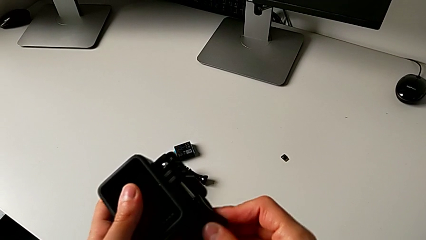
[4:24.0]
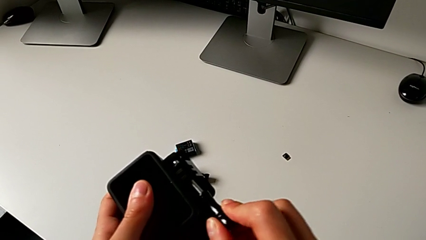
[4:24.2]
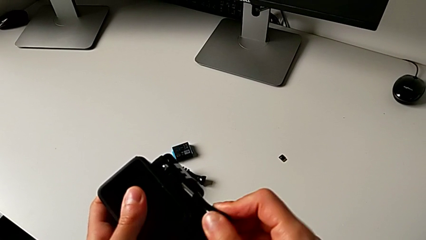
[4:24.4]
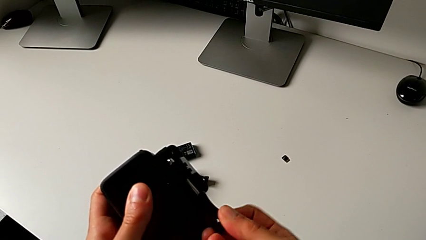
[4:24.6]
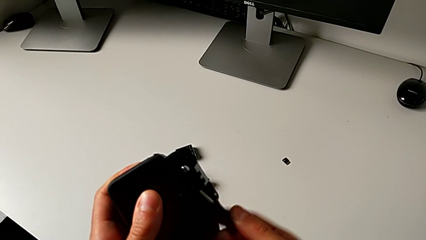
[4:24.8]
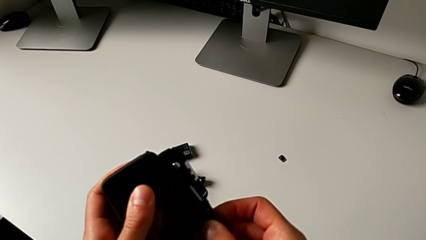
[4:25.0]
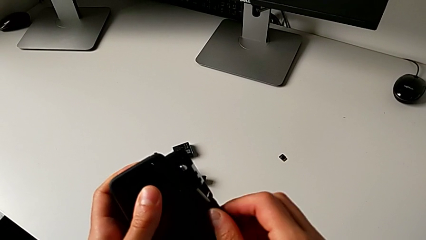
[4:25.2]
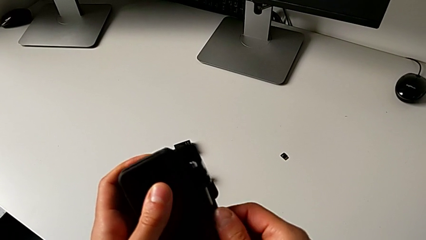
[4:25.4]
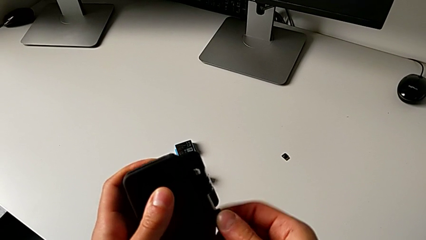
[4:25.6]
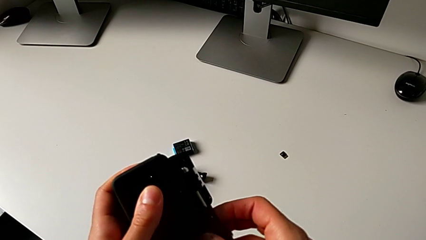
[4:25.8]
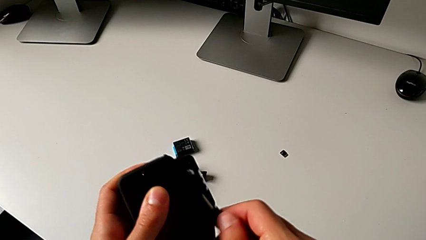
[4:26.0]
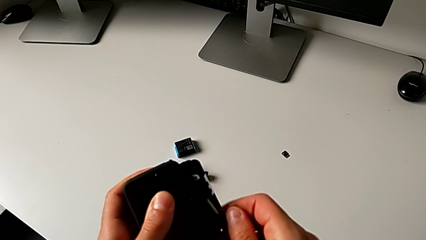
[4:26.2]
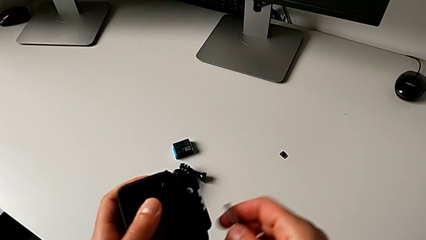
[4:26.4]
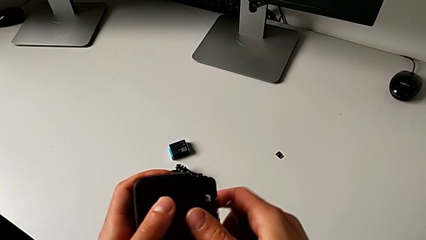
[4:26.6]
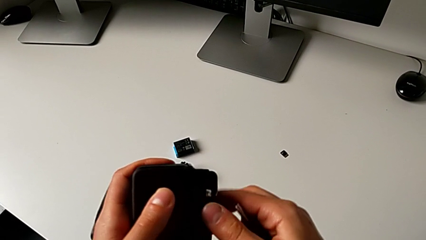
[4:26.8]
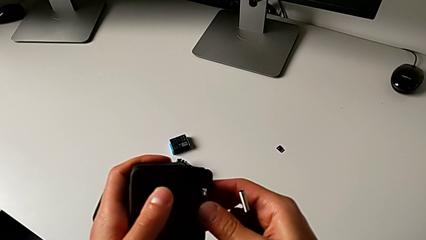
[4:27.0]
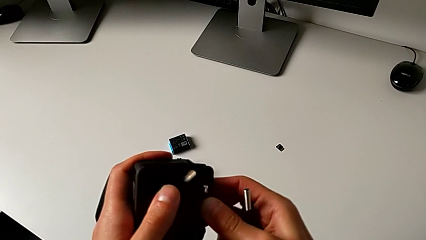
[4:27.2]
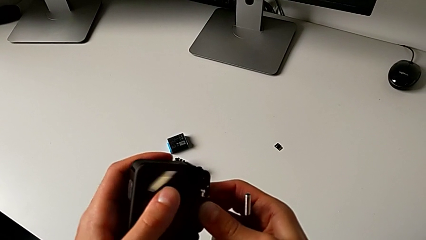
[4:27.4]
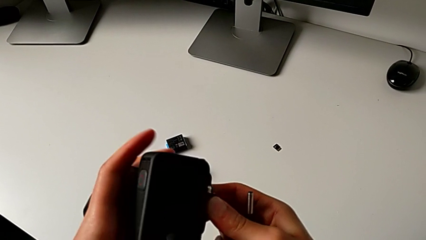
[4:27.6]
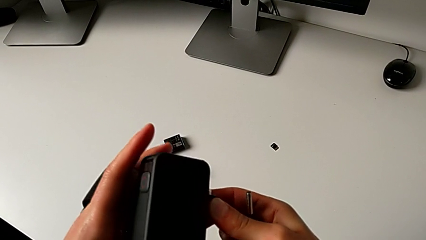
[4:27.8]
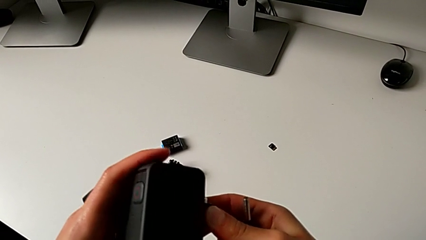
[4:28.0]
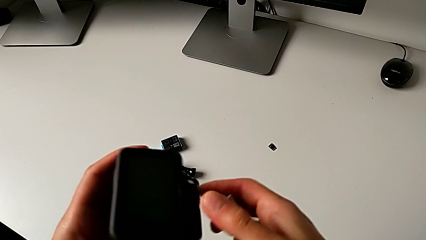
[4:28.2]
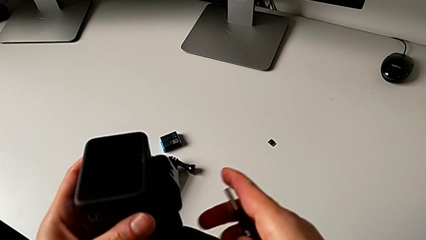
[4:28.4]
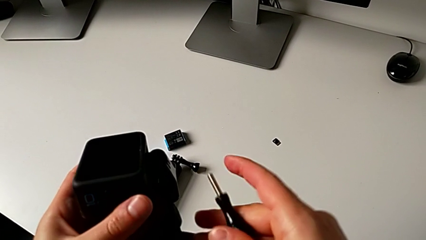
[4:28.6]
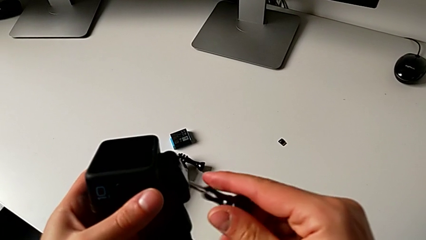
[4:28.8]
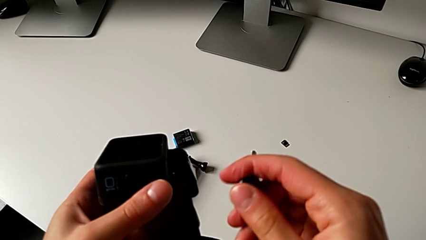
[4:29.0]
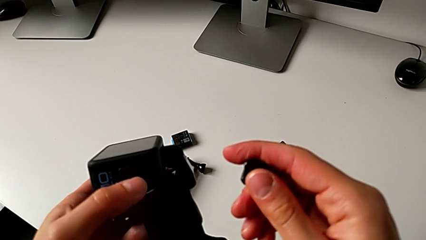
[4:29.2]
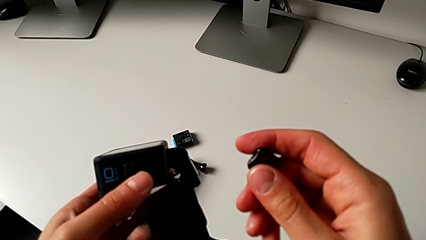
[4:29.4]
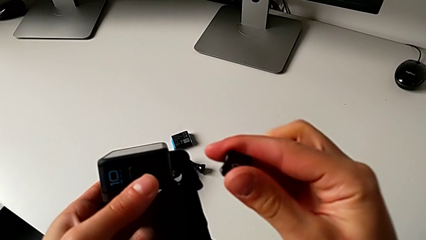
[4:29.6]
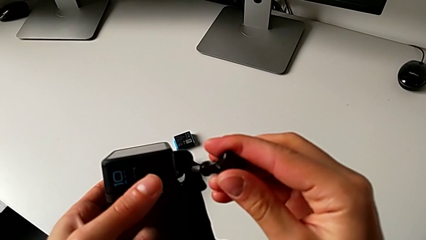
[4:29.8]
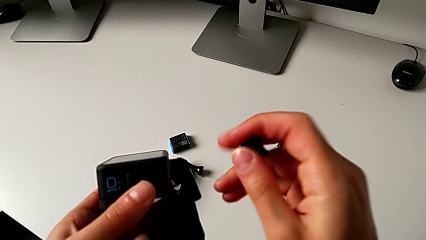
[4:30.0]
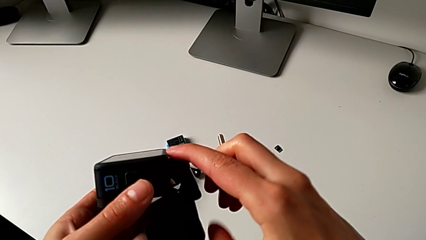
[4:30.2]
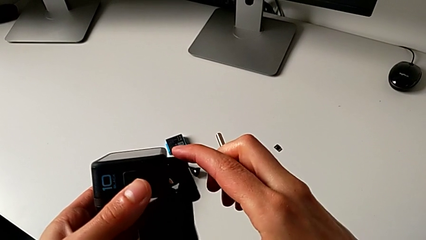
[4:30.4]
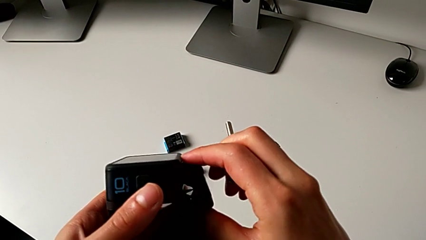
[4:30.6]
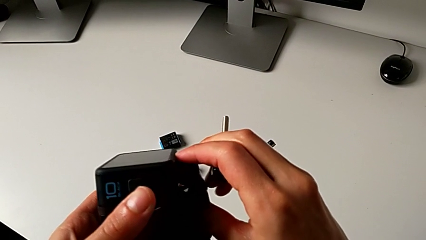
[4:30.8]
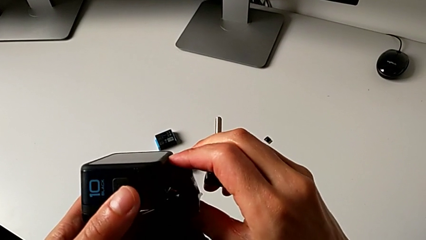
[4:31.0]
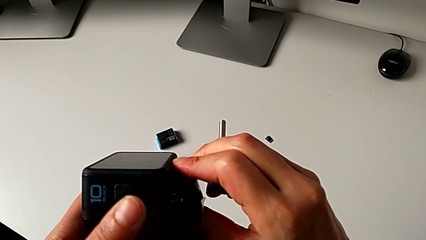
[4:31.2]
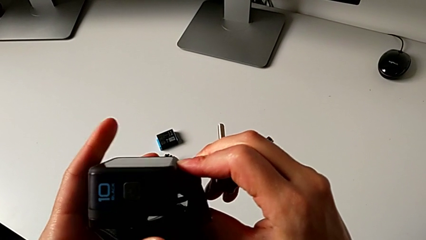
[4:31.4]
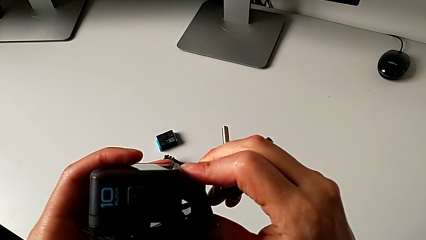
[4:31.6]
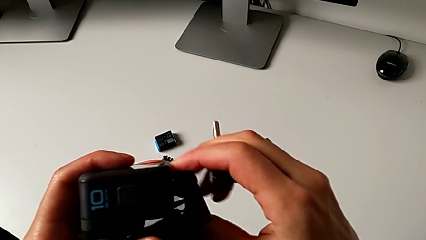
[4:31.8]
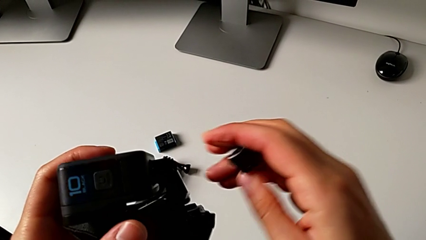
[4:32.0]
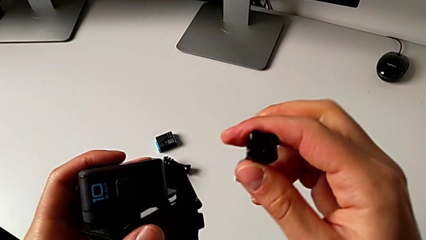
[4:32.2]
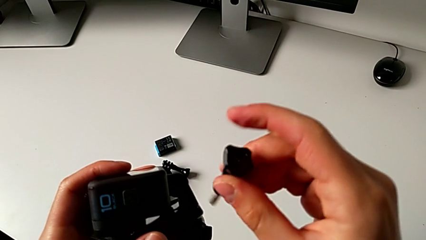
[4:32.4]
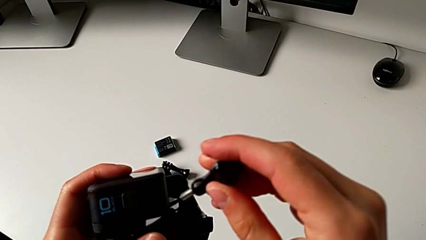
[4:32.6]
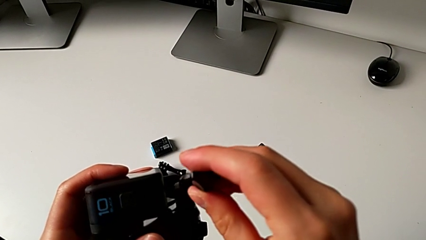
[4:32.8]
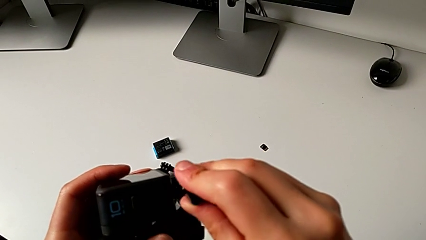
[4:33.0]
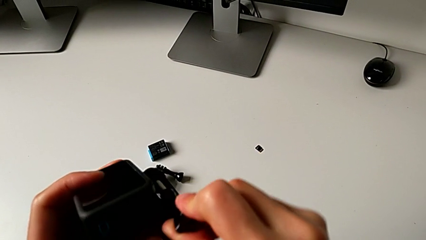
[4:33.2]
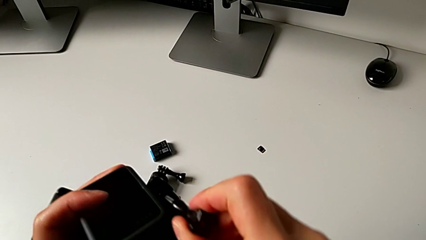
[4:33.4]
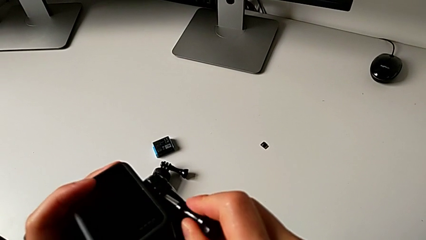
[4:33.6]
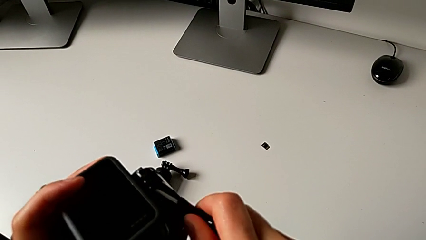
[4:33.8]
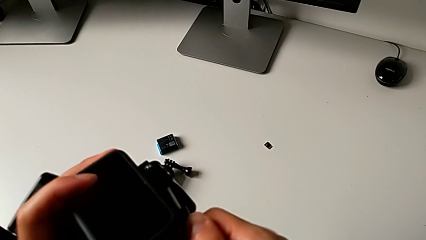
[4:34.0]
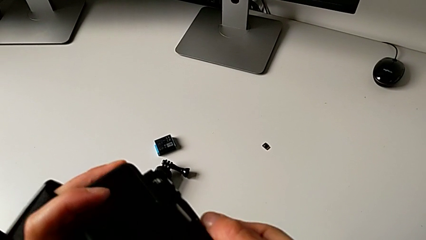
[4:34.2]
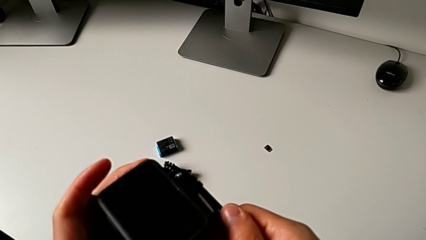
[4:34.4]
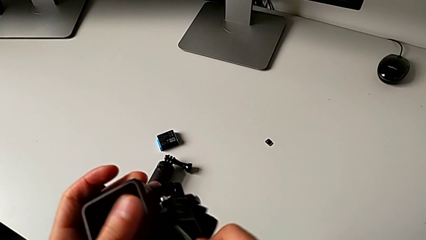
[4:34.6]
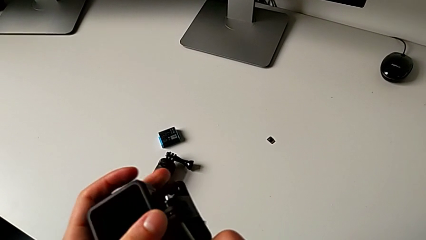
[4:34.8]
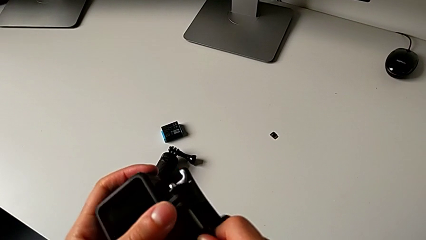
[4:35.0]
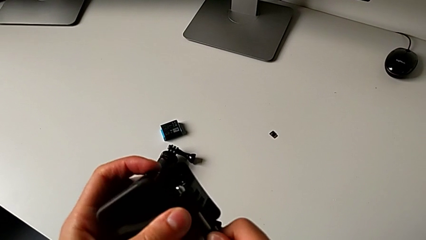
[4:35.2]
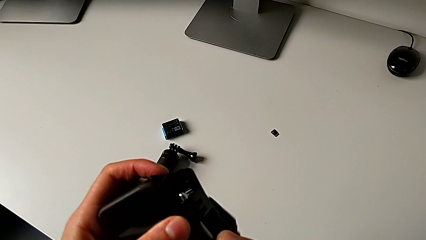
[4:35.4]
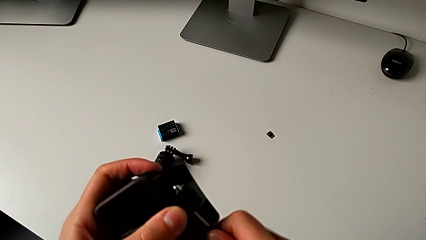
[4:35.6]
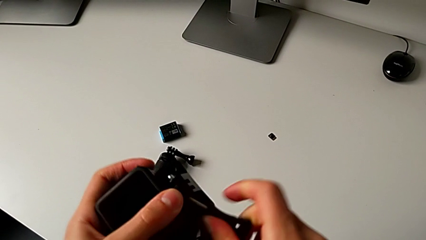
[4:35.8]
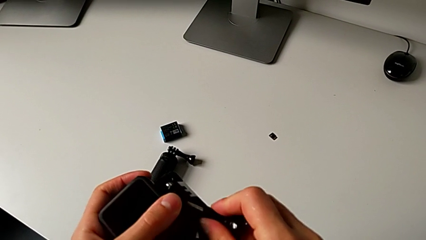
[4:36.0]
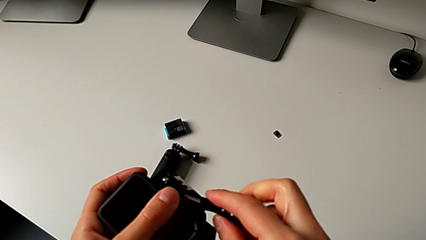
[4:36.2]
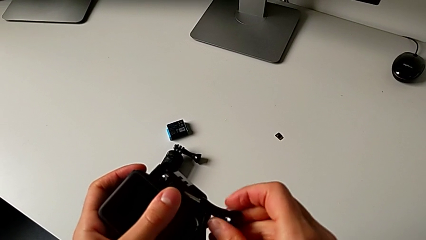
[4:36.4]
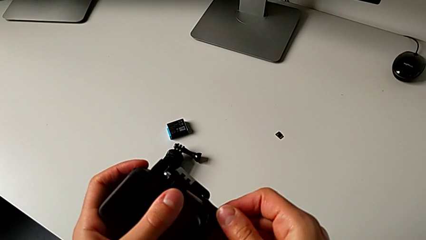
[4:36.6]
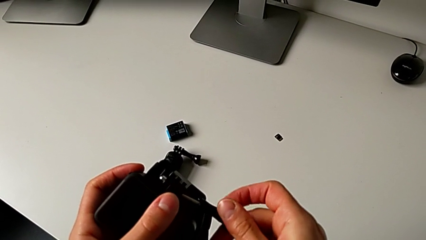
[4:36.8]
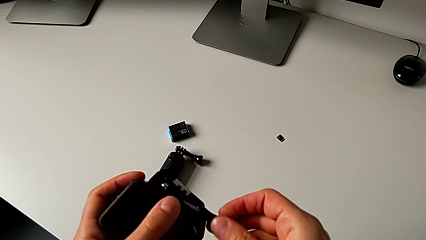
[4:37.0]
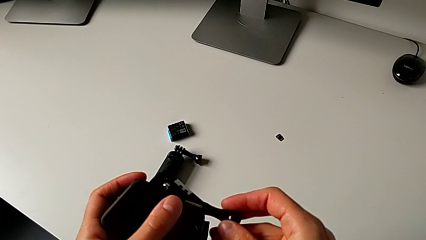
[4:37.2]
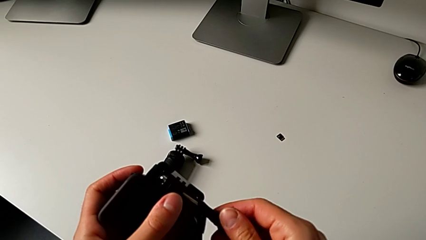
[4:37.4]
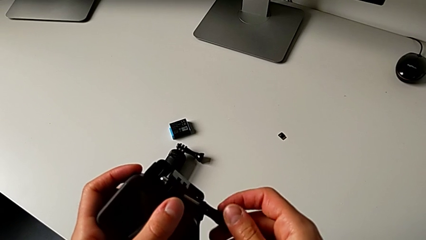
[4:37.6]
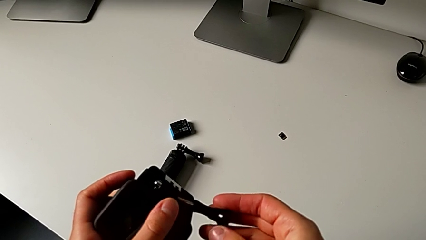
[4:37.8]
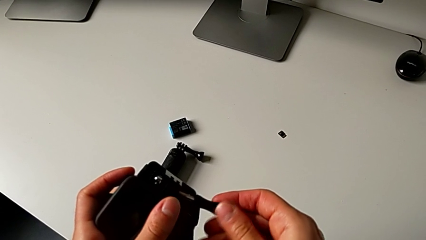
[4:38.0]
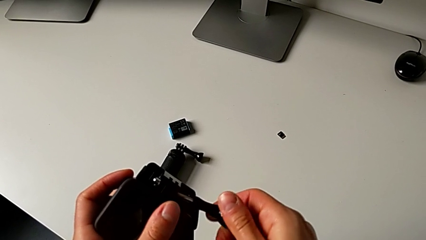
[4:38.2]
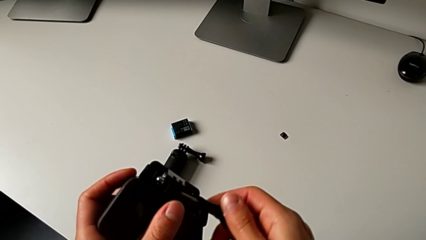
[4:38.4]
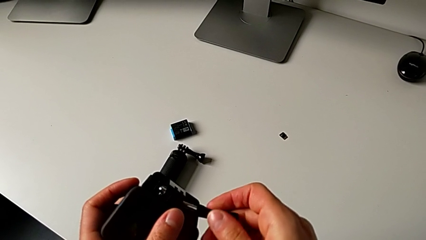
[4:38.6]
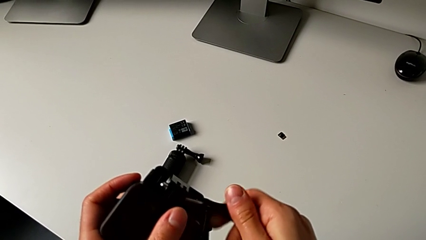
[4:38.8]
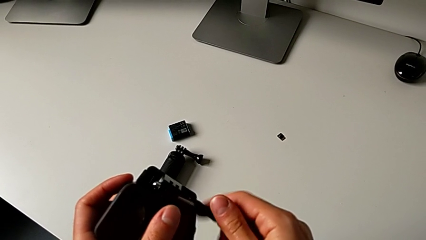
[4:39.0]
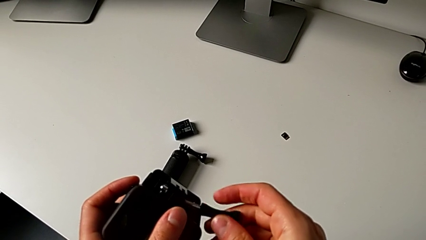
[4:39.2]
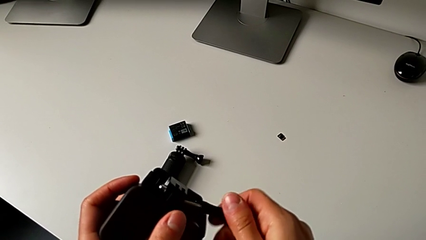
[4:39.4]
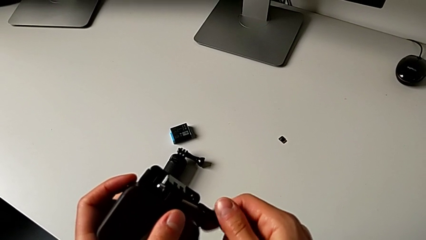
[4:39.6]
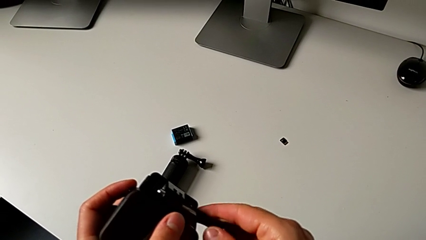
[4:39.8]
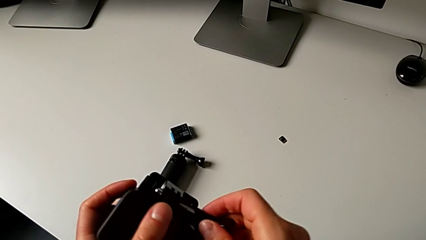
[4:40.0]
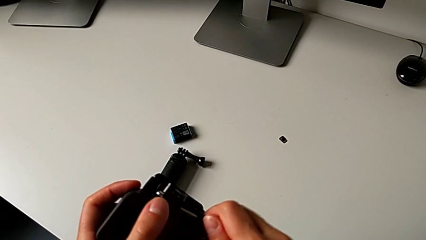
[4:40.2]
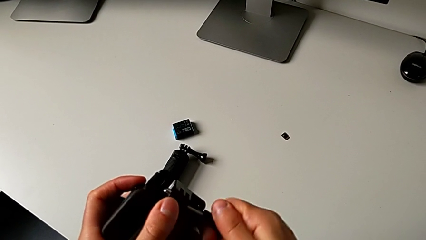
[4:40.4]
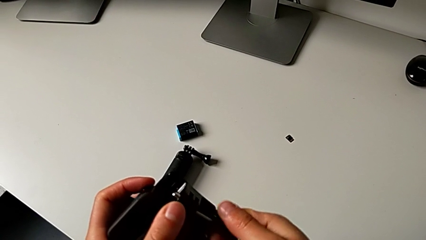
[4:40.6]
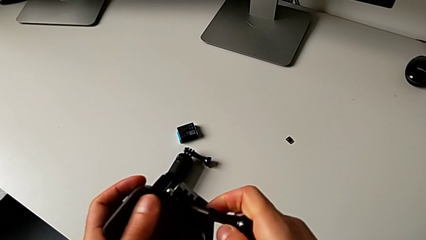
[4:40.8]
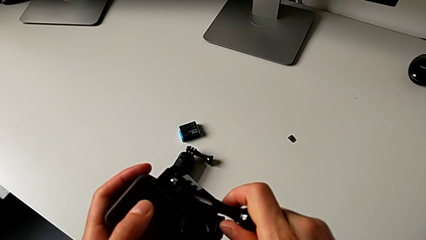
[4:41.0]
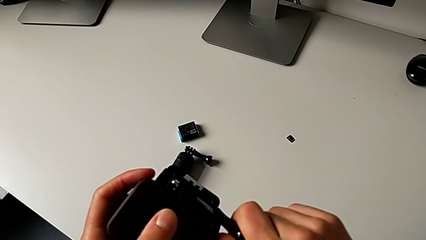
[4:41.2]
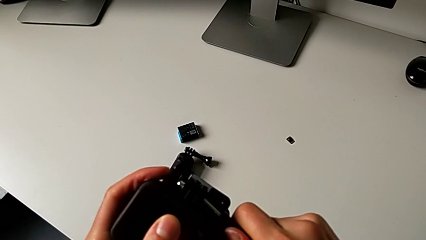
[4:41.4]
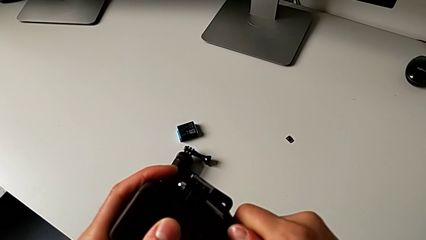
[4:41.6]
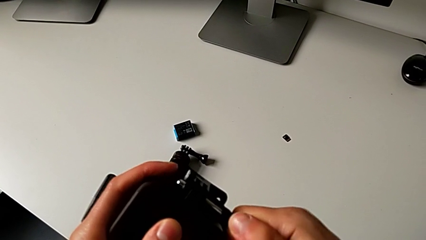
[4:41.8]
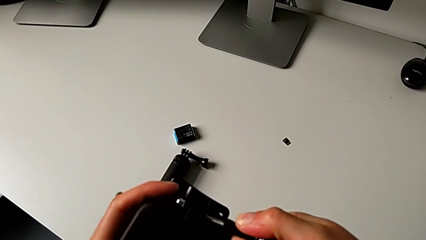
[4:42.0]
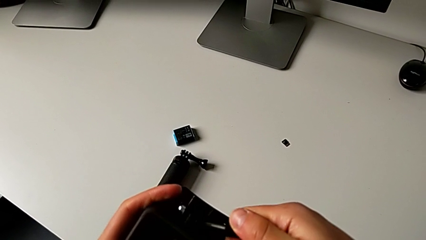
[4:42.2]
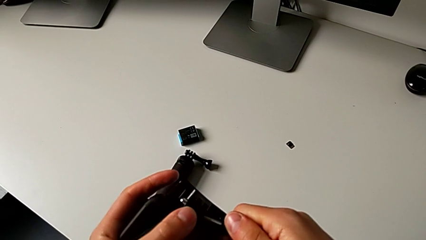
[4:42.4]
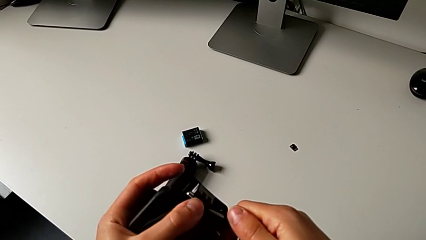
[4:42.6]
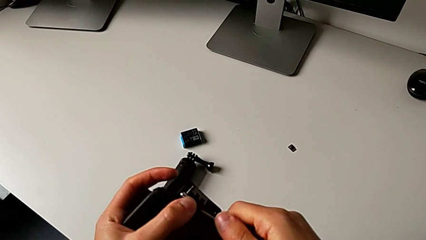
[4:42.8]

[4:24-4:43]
The camera wearer is mounting the GoPro onto the strap. They withdraw the mounting peg, align it and insert it.
